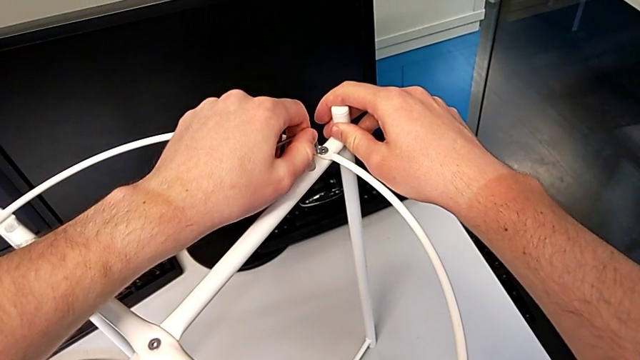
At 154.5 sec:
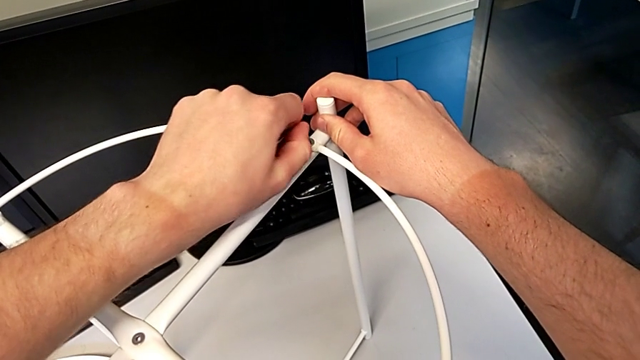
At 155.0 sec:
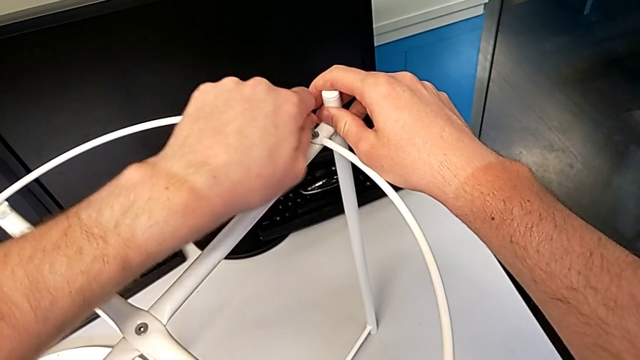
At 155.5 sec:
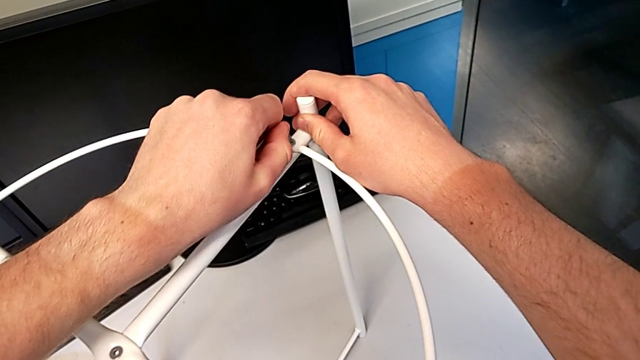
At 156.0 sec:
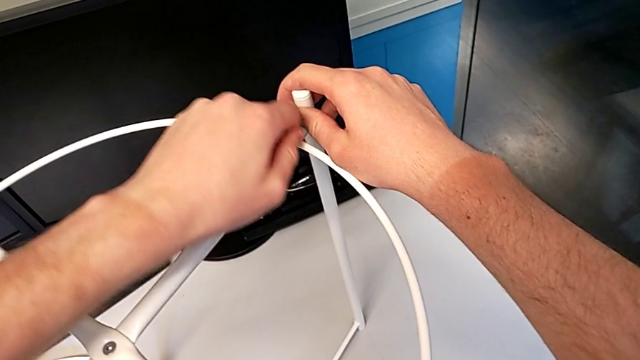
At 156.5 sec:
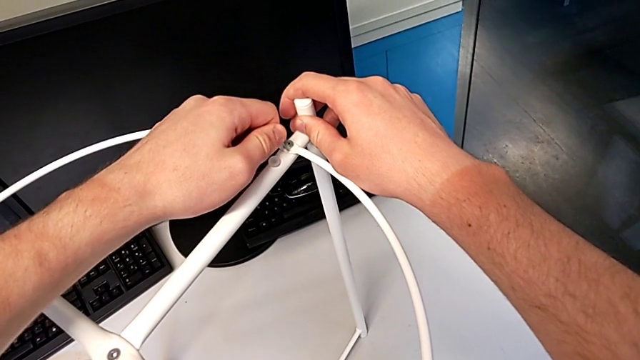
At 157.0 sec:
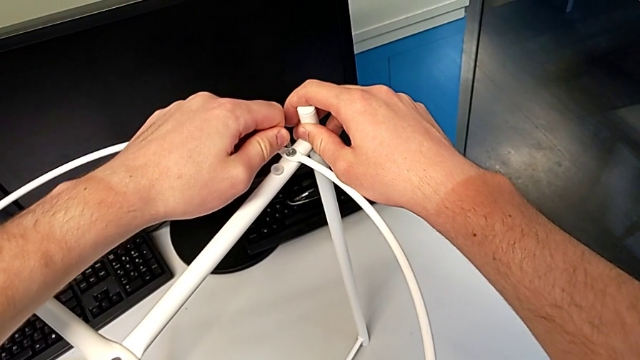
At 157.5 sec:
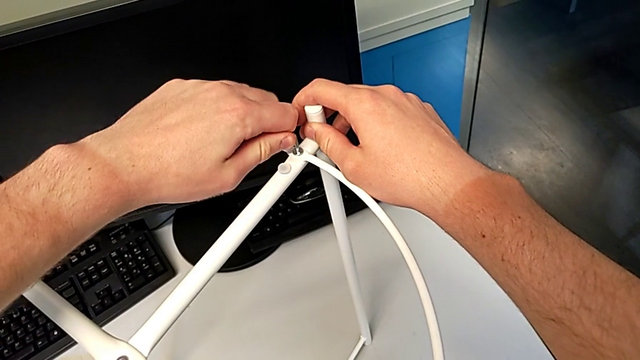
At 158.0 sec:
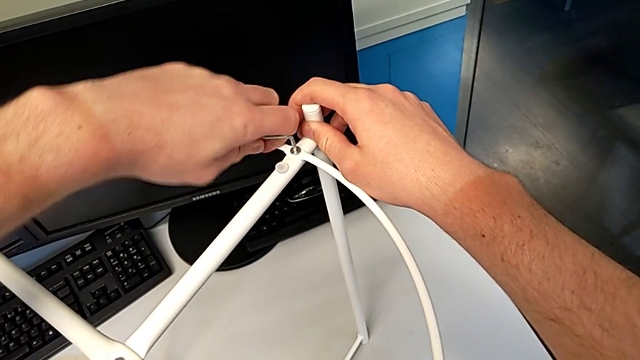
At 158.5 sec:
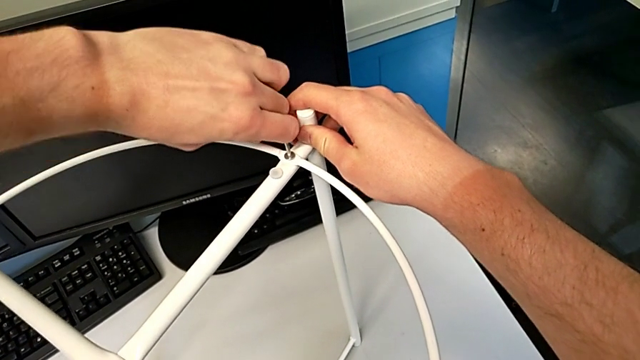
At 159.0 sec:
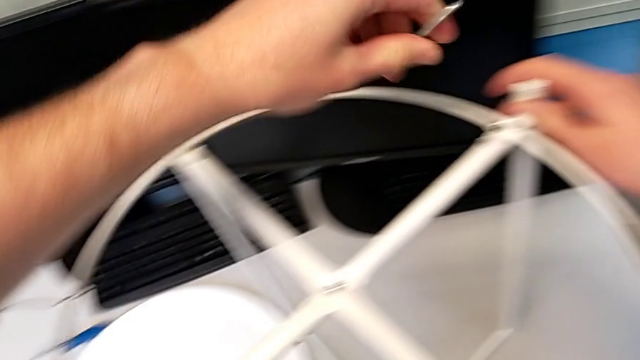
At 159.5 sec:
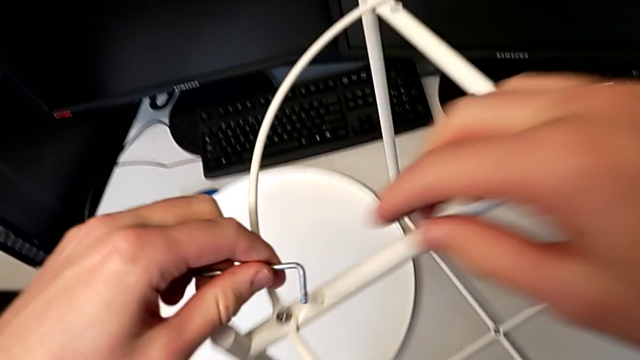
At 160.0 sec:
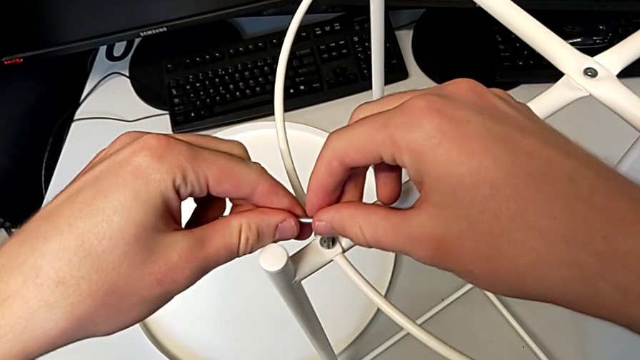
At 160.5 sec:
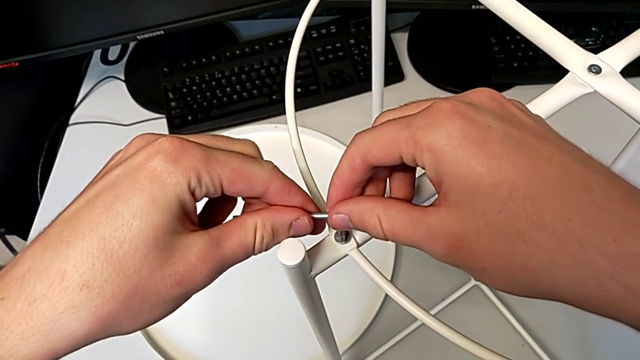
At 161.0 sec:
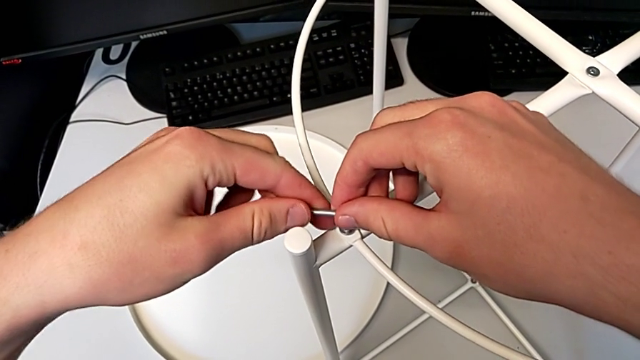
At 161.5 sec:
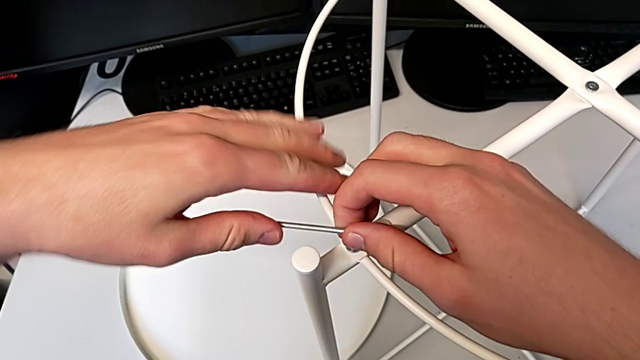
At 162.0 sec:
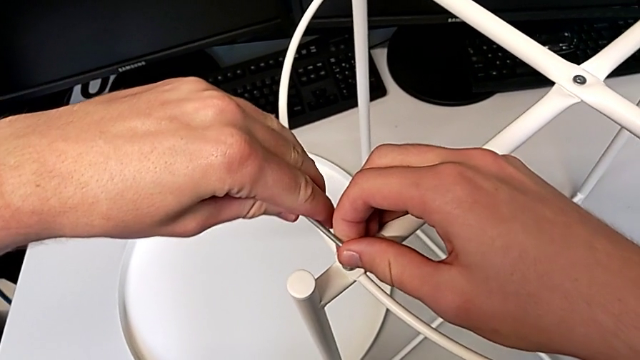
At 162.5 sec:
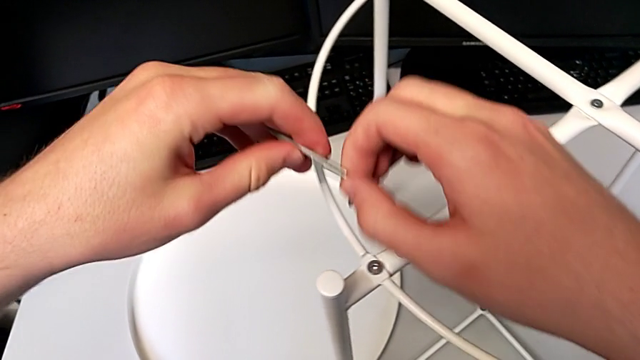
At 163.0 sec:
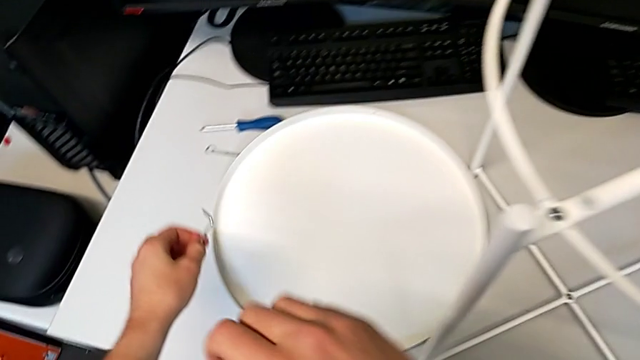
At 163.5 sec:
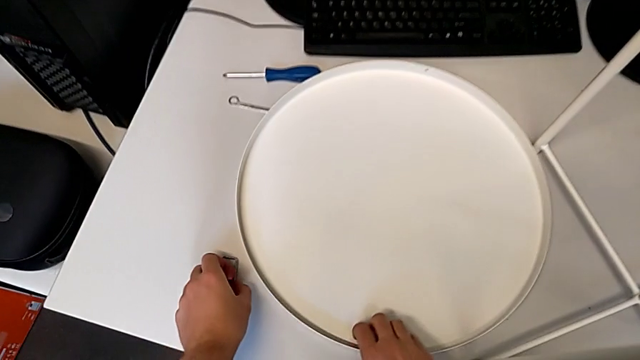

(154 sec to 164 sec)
The camera wearer is assembling the circle around the legs. They wrongly insert the Allen wrench, trying to put it in the hex socket head but not being able to, screw the second hex socket head, withdraw the Allen wrench, insert the first Allen wrench, screw the first hex socket head and place the Allen wrench.

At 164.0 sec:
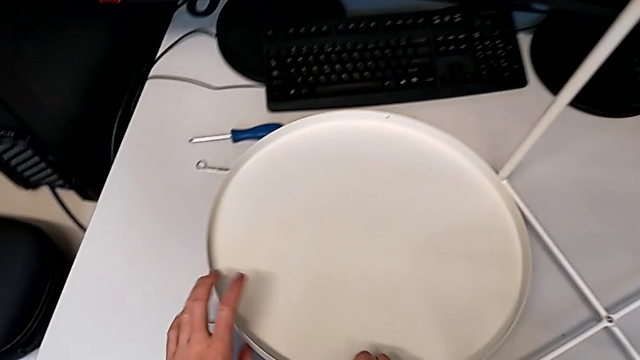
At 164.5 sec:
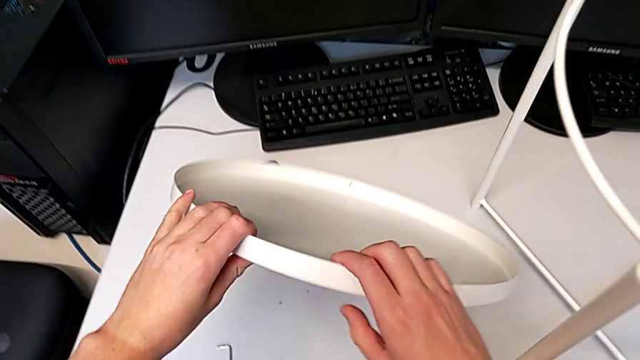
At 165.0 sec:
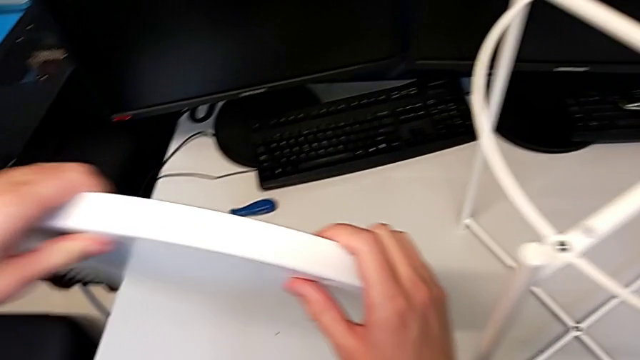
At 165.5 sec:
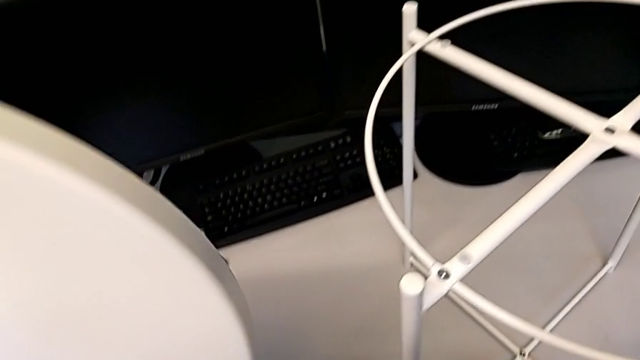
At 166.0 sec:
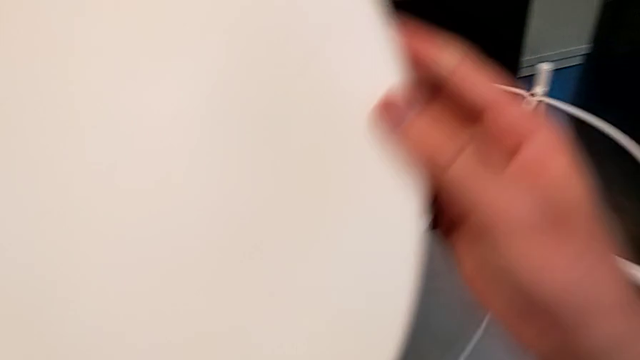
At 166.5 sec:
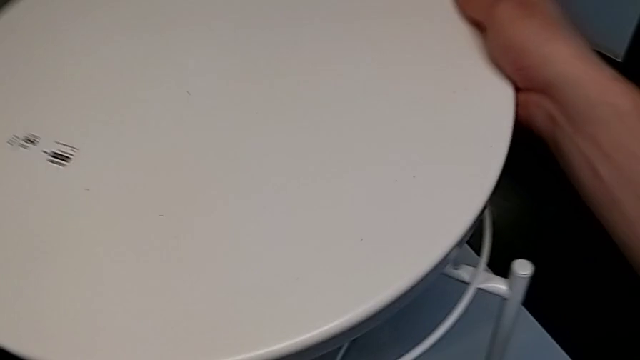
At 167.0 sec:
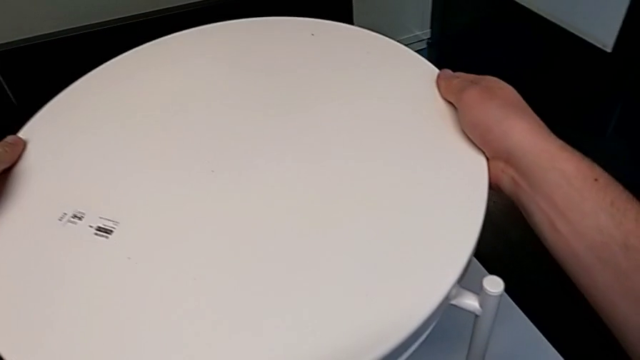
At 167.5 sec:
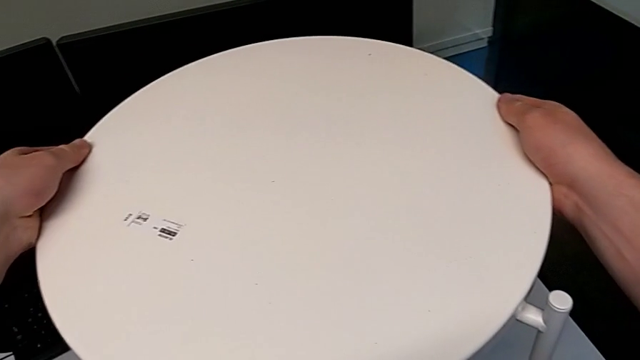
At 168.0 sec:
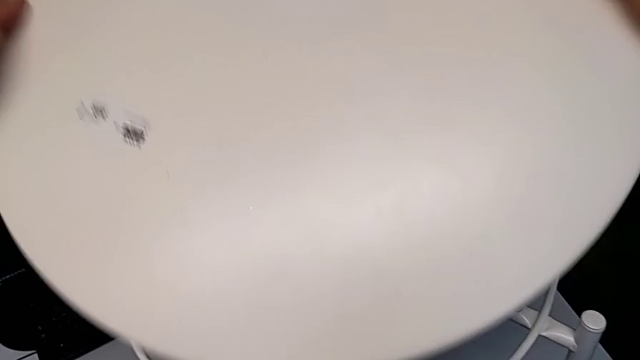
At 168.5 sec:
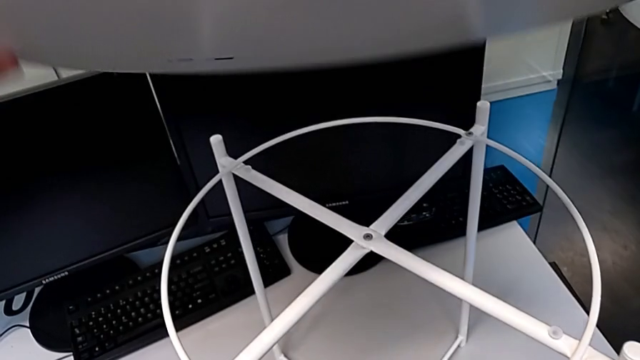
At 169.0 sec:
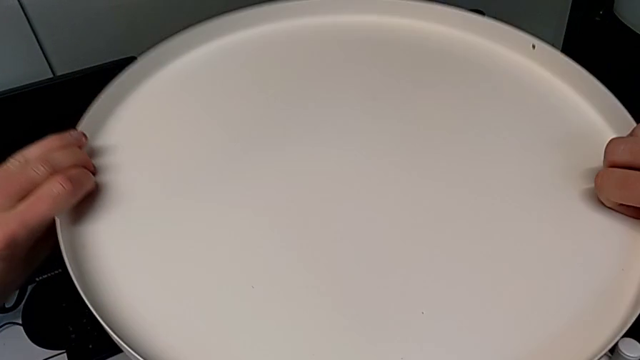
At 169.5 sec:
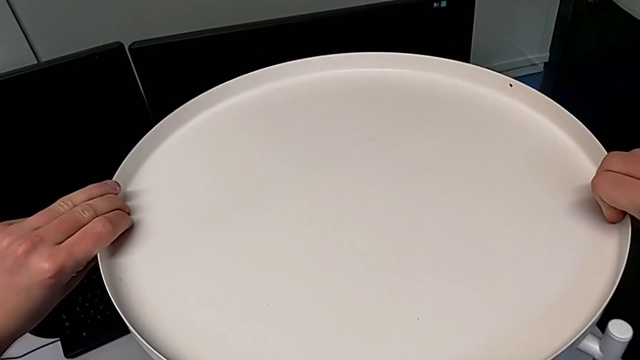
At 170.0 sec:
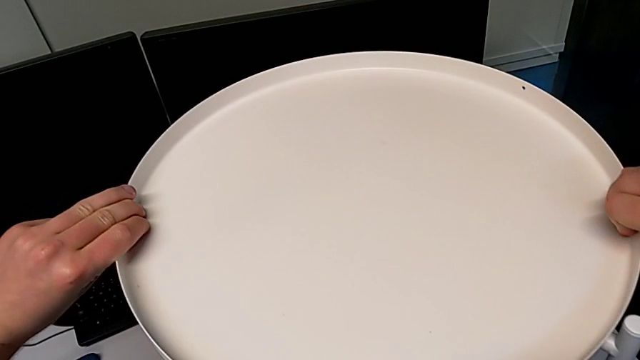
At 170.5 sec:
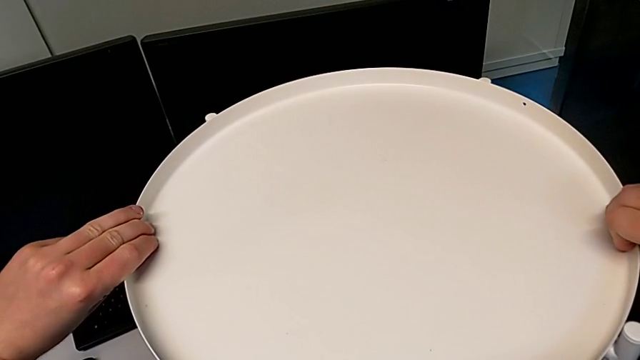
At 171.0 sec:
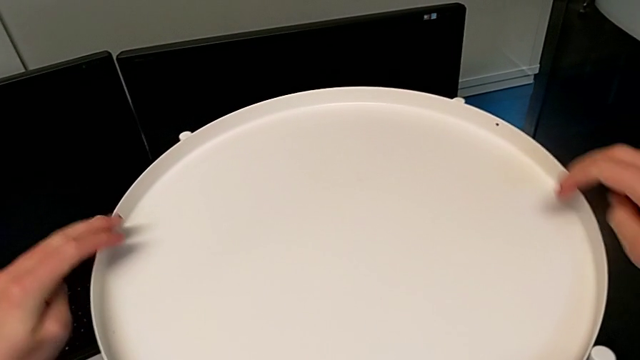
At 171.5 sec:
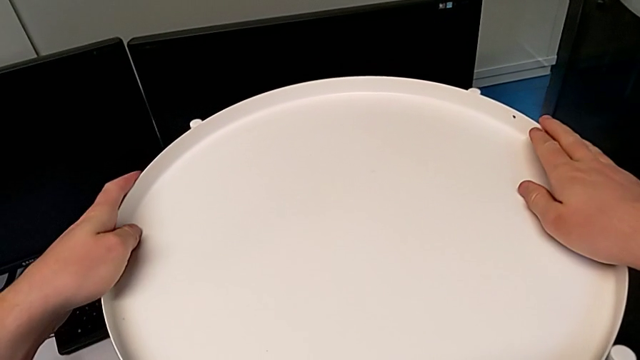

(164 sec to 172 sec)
The camera wearer puts the tray on top of the table's legs. They grab the tray, lift it, wrongly place it, rotate it, place it and grab it.
